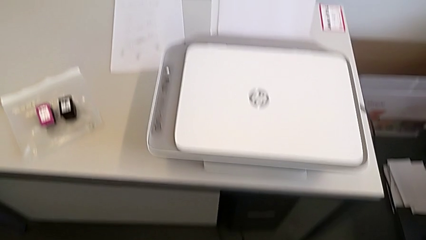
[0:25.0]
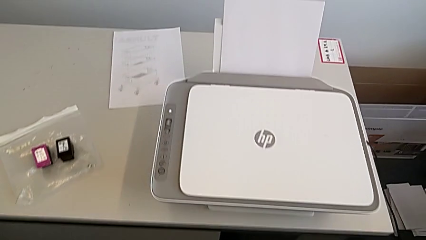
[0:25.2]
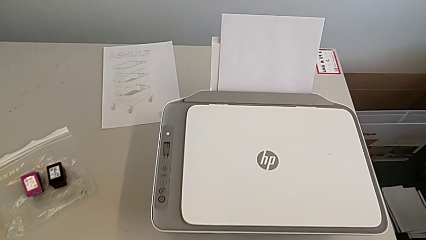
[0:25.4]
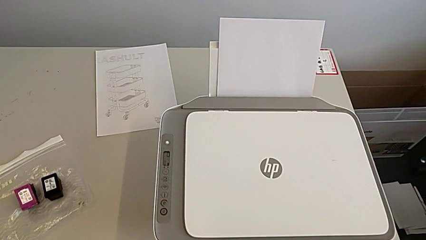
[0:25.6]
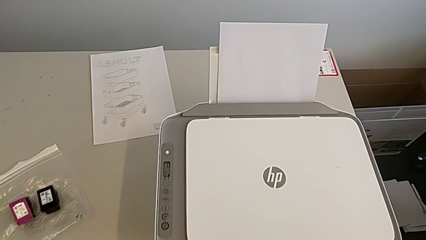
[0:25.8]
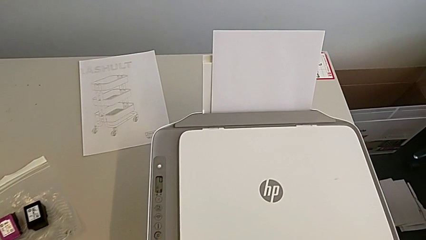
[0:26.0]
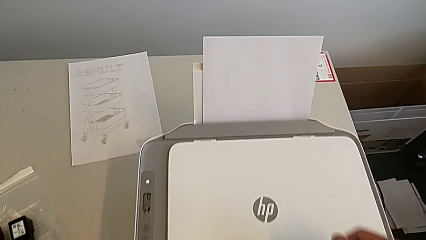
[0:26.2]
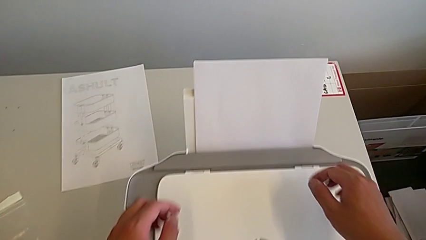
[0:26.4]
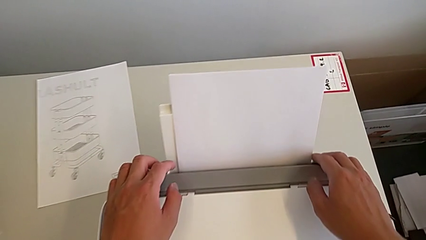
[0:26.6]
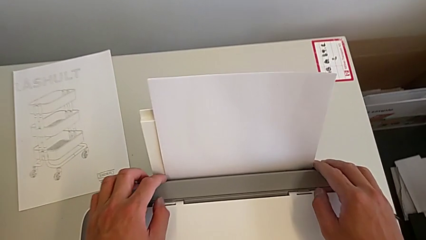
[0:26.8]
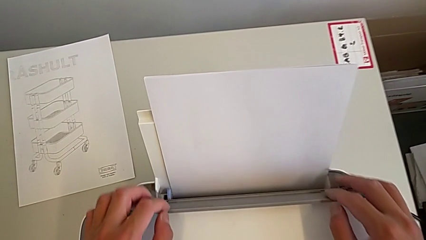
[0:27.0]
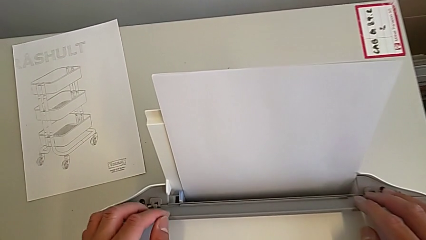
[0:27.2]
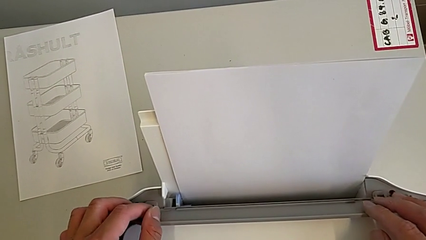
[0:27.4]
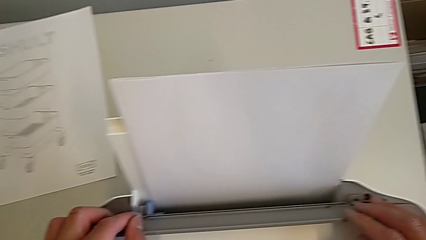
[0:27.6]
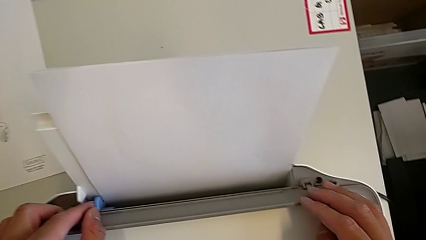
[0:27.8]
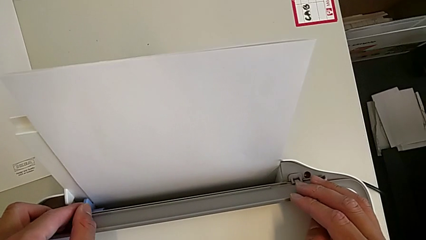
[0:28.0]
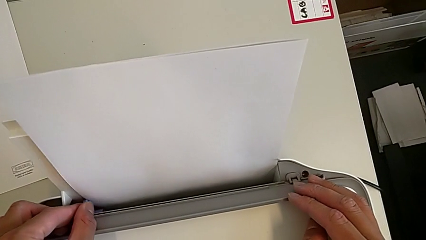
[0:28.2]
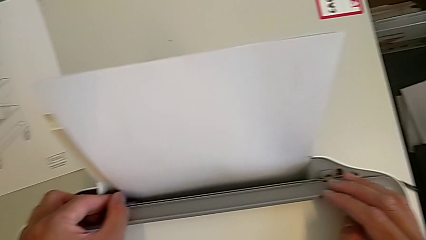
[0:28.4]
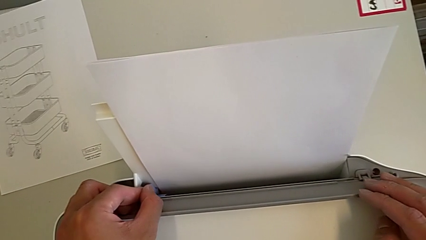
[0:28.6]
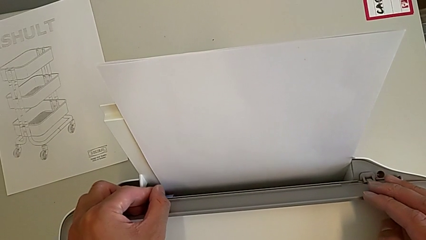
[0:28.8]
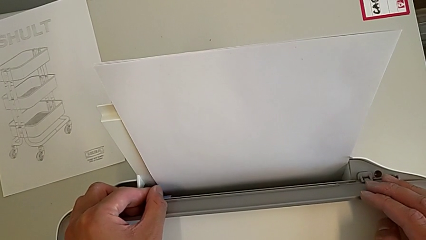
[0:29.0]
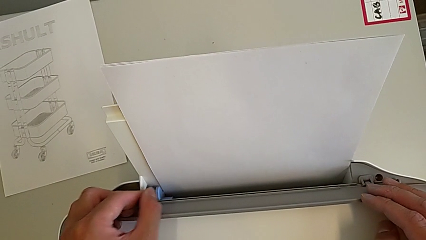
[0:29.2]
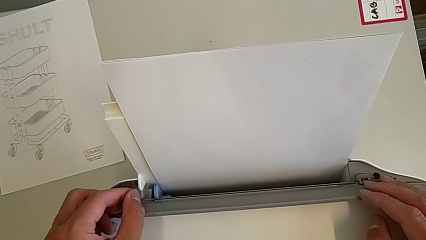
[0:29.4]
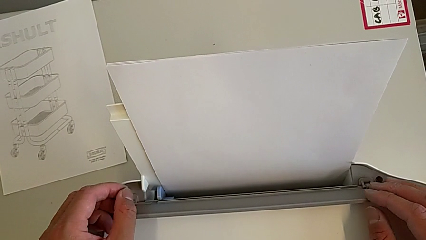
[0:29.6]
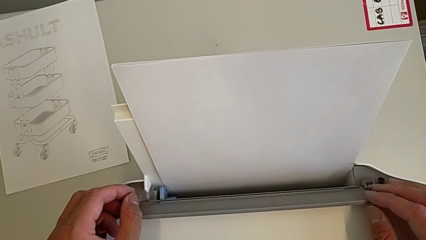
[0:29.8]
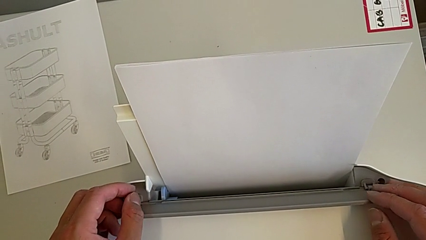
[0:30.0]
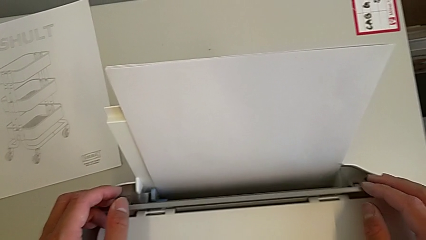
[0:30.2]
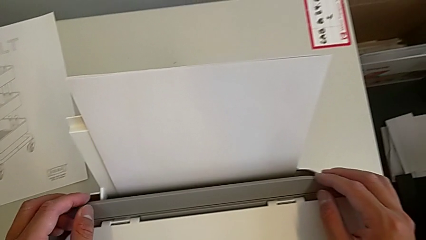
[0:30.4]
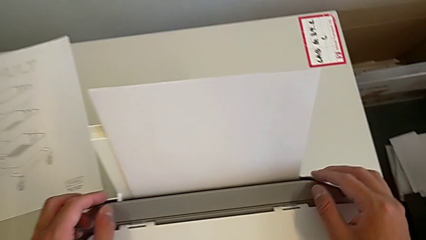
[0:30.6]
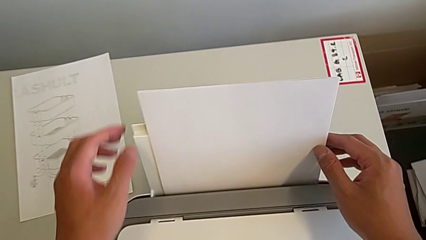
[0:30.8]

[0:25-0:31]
The camera wearer is loading the white paper into the printer. They grab the paper tray, push the blue tab and push the paper stack.

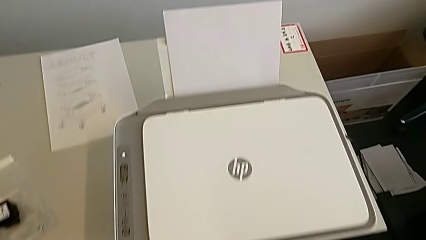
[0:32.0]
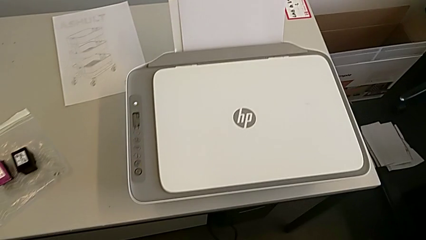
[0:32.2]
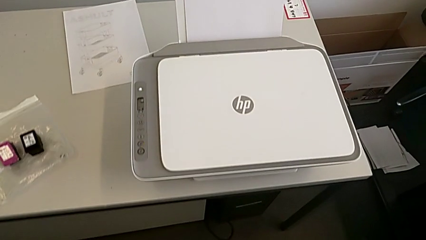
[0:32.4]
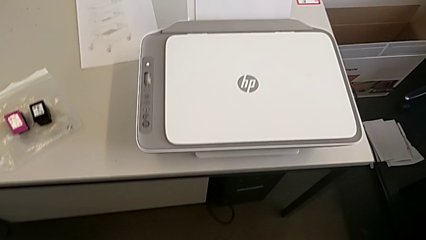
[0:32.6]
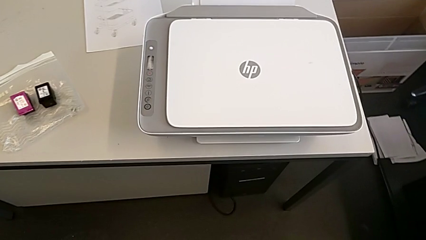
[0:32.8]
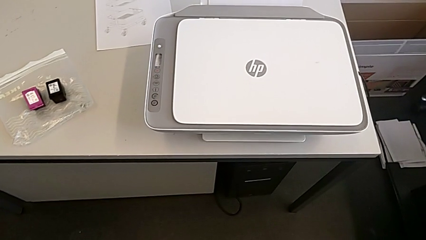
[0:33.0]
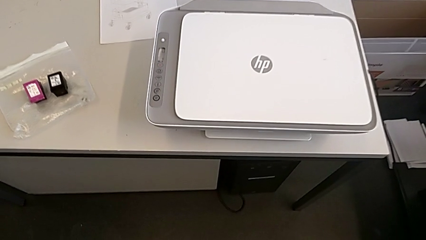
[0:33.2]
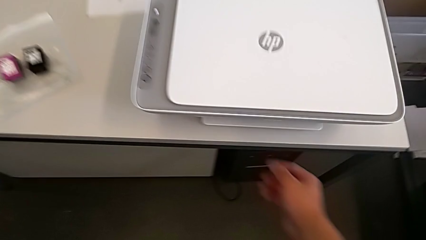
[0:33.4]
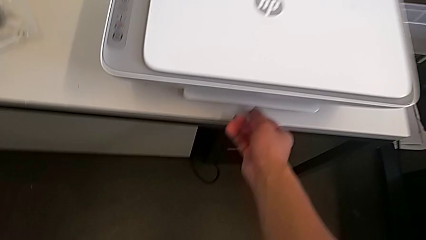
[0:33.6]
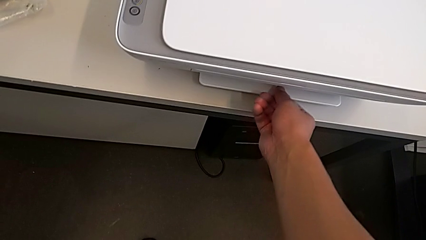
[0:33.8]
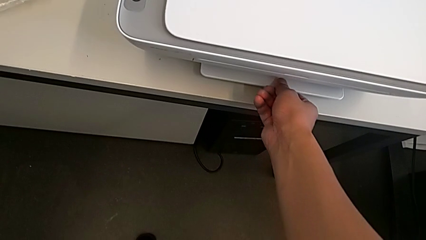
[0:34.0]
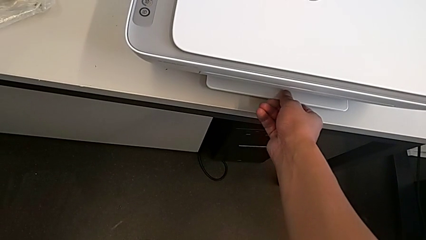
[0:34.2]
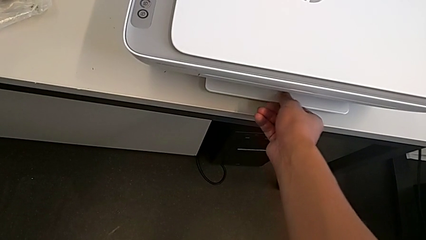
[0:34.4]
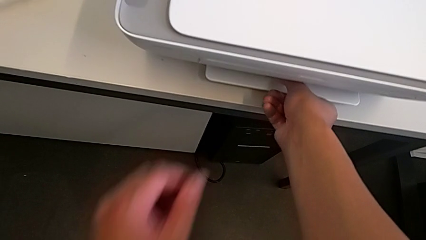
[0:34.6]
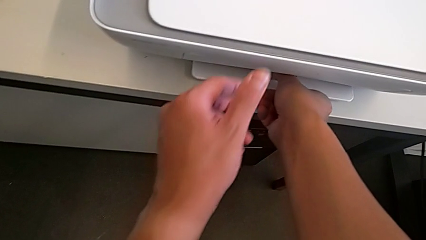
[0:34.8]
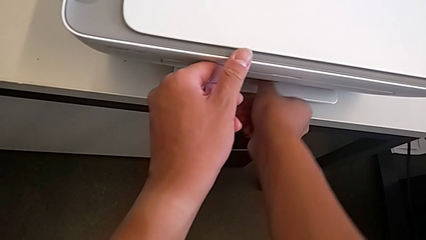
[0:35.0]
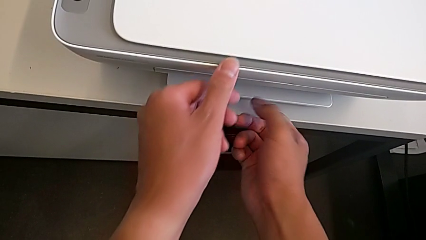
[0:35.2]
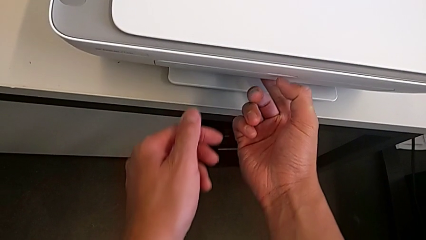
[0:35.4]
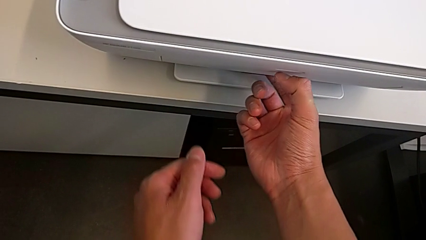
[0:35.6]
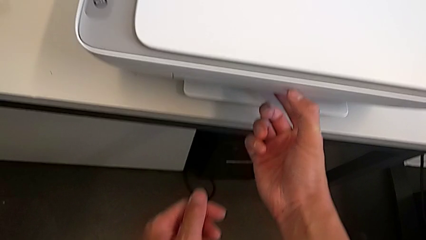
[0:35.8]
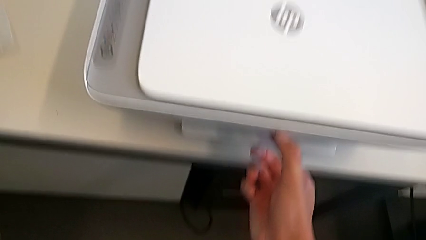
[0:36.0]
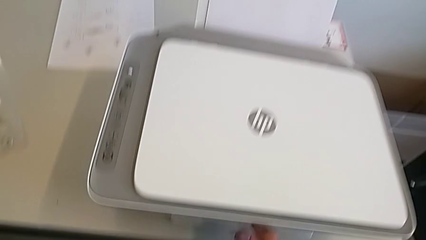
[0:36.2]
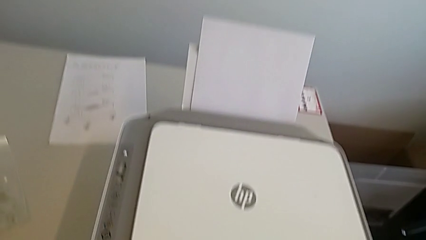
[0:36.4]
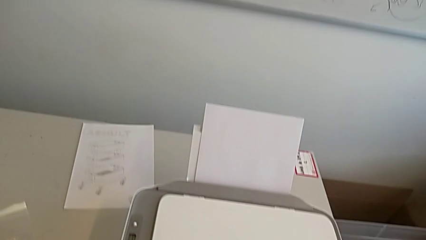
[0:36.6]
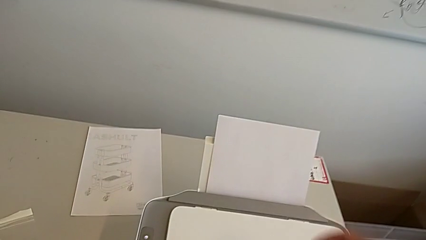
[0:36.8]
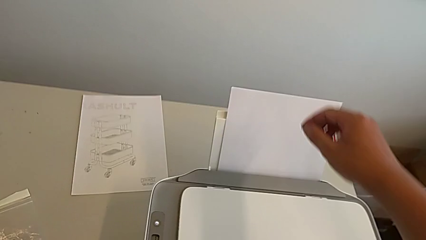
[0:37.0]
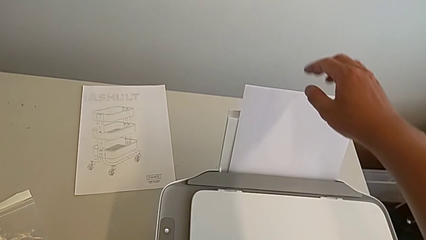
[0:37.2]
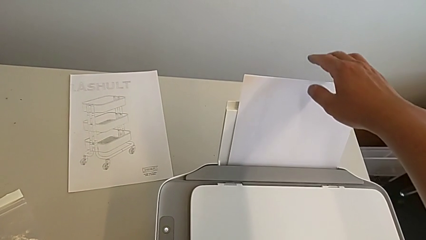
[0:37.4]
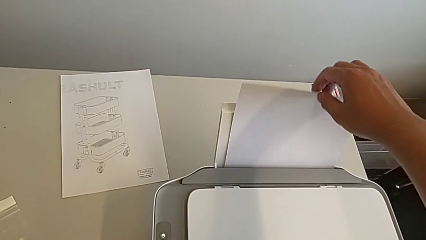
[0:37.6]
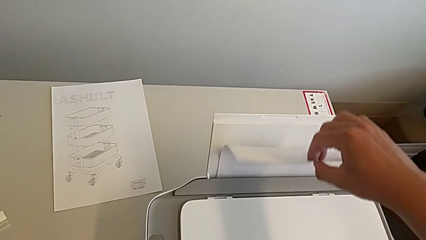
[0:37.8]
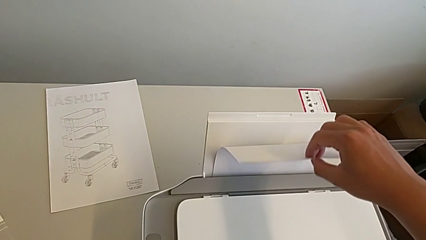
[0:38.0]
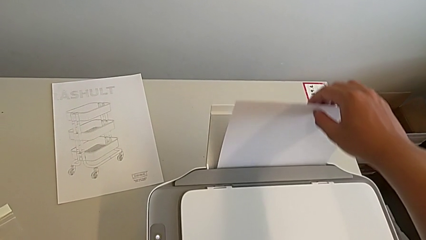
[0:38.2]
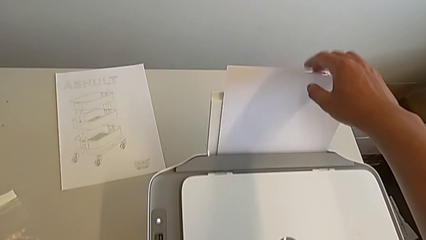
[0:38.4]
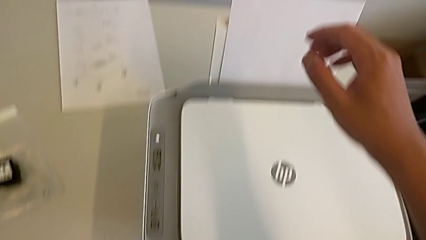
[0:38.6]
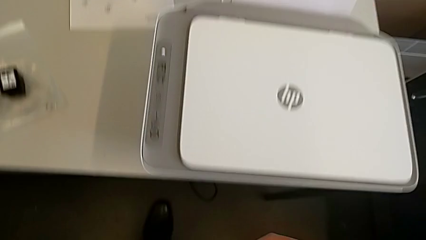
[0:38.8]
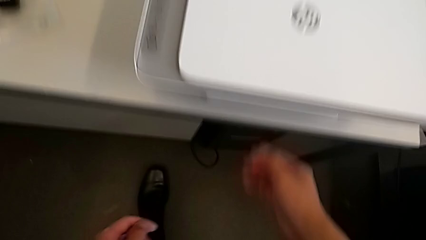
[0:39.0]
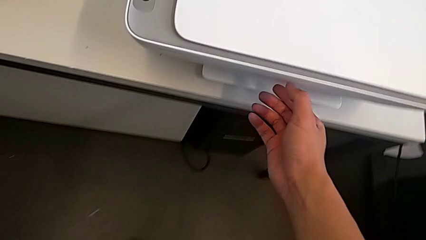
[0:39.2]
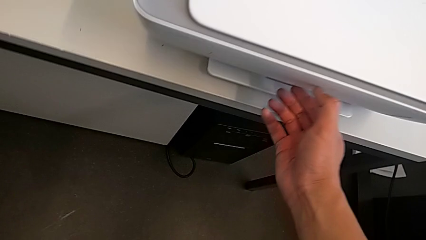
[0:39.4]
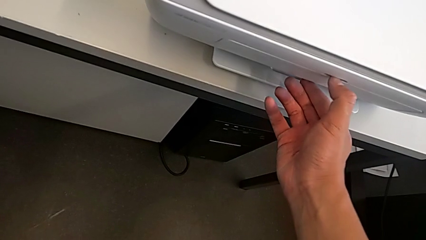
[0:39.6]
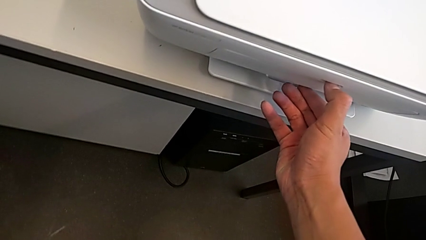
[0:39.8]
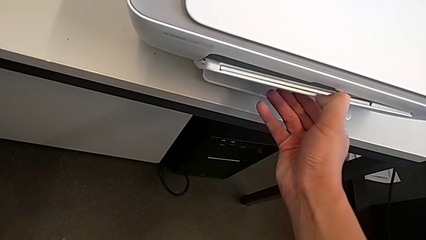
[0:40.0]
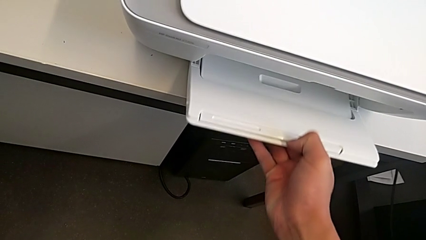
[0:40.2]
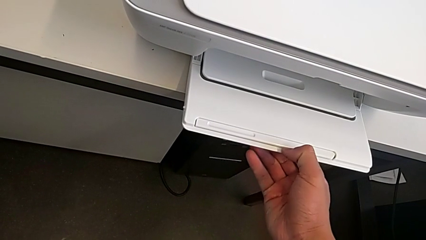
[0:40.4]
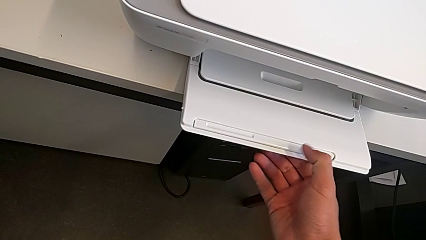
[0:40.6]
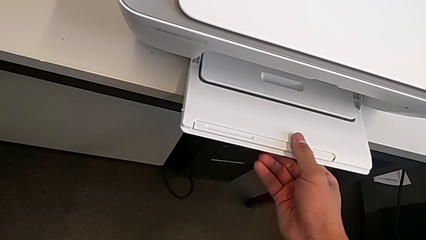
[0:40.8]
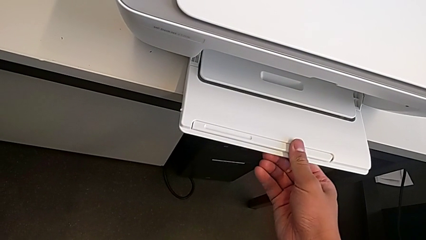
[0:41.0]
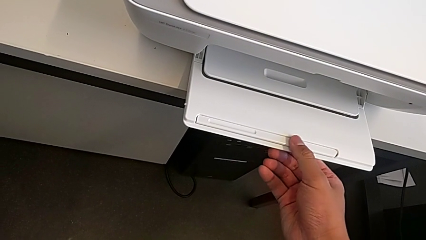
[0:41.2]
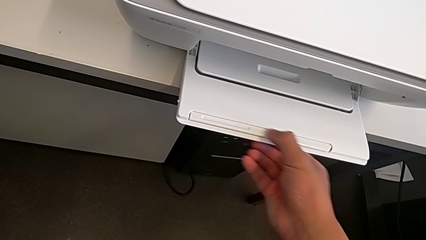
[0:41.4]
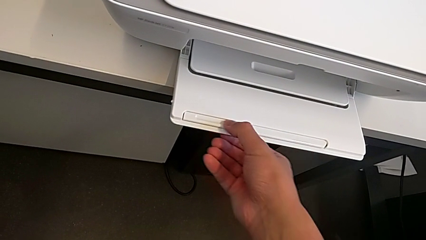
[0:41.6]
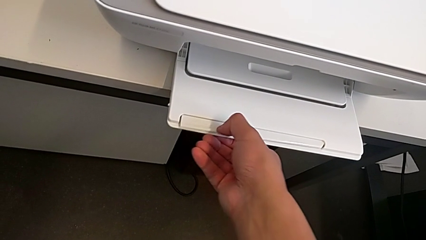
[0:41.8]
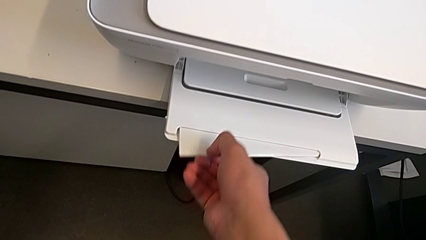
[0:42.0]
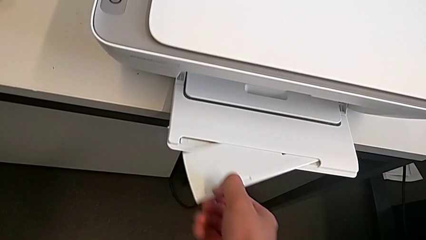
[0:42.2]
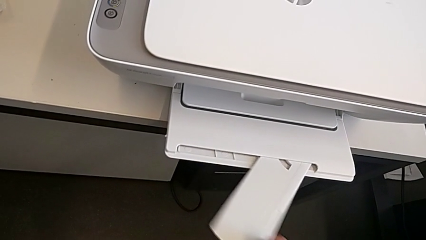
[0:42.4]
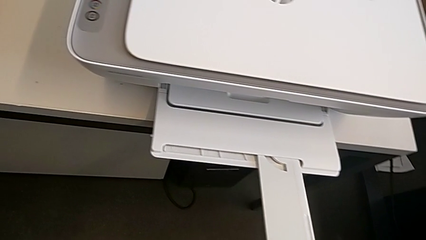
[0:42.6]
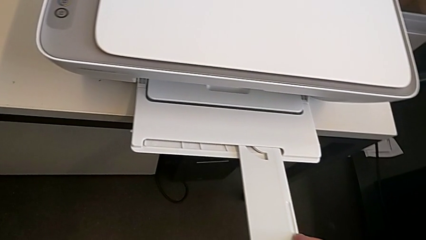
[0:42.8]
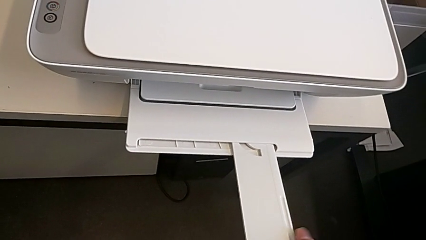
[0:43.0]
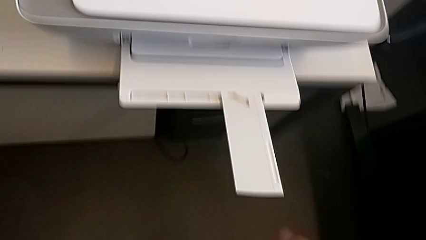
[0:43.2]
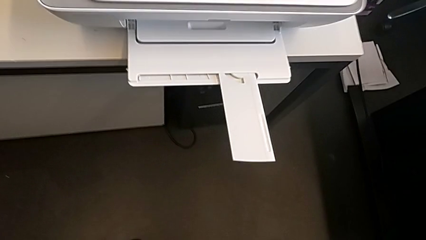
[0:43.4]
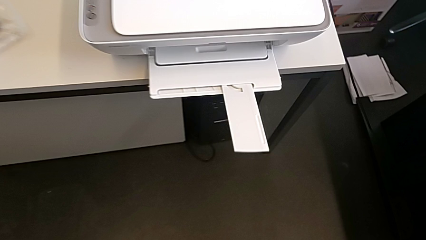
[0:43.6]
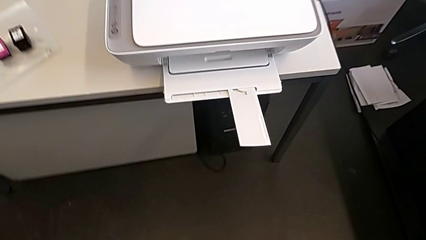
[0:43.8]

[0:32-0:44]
The camera wearer opens the white paper tray. They grab the paper tray, inspect the paper stack, grab the paper tray, open it and pull it.
